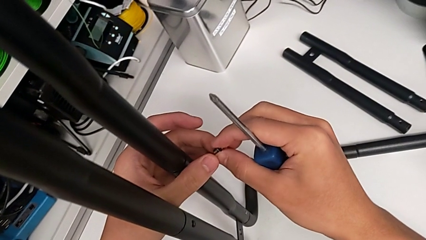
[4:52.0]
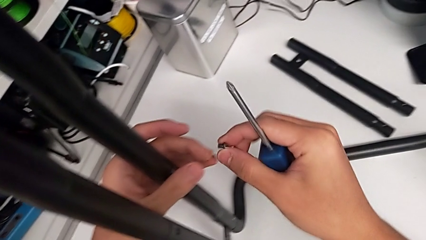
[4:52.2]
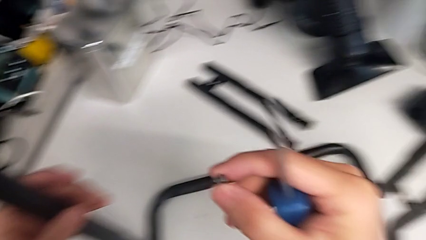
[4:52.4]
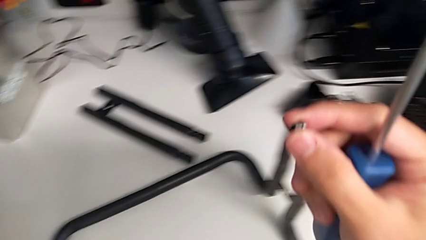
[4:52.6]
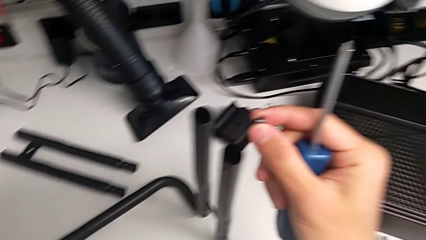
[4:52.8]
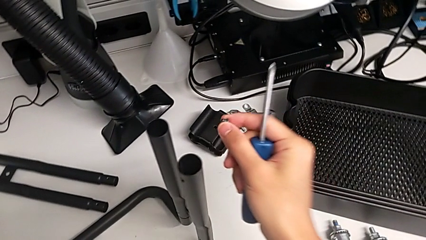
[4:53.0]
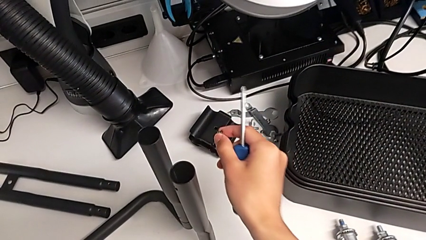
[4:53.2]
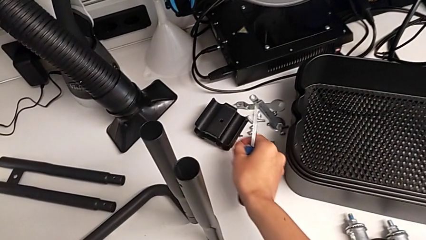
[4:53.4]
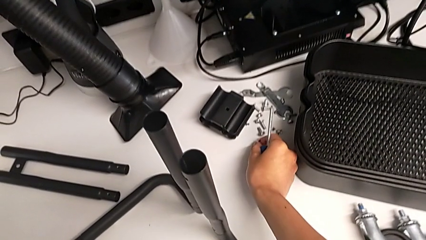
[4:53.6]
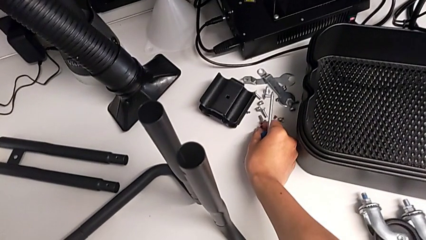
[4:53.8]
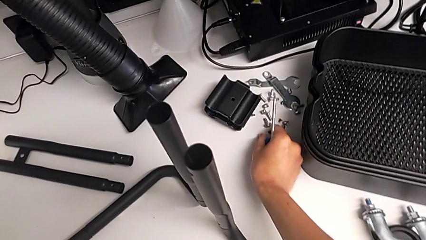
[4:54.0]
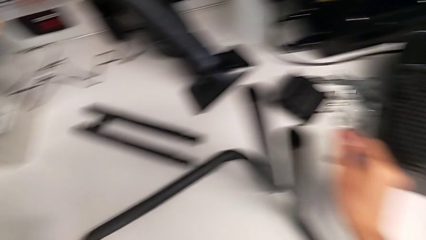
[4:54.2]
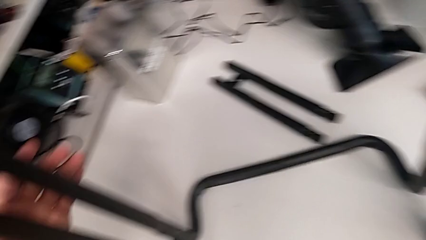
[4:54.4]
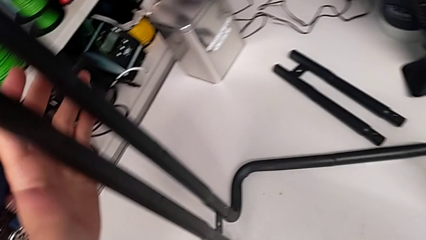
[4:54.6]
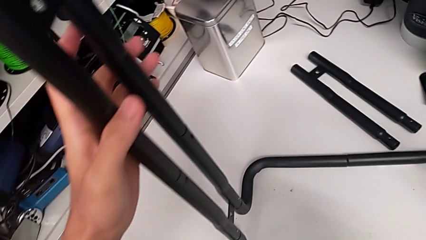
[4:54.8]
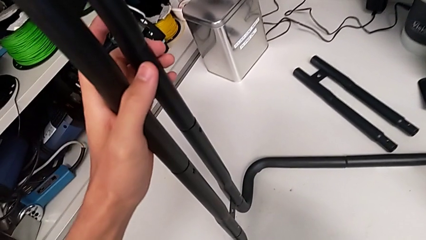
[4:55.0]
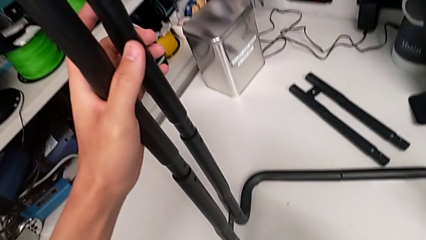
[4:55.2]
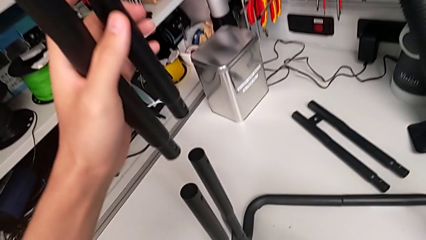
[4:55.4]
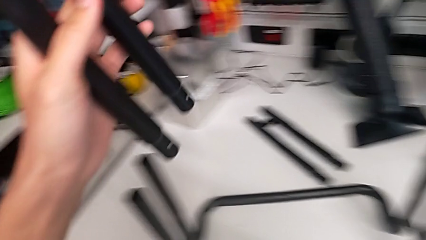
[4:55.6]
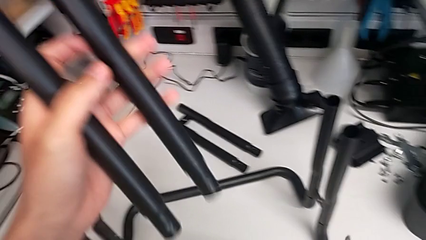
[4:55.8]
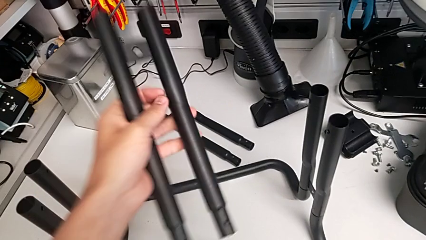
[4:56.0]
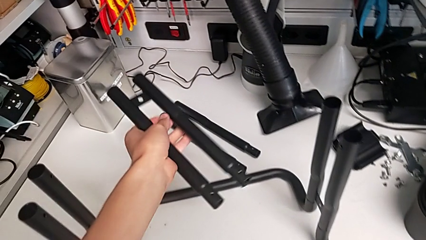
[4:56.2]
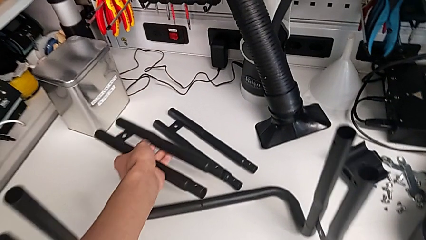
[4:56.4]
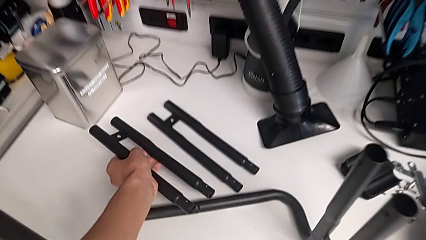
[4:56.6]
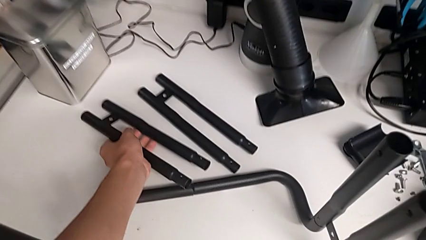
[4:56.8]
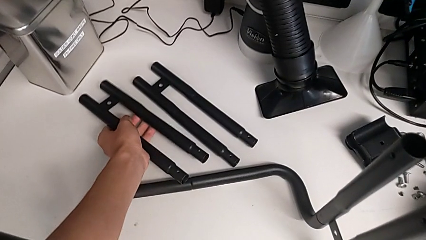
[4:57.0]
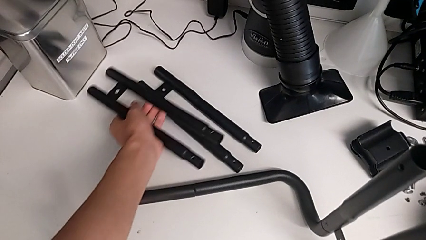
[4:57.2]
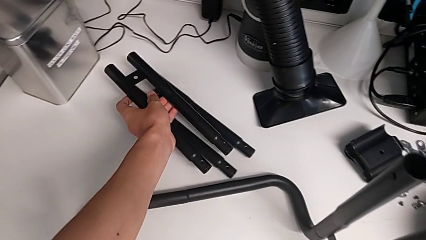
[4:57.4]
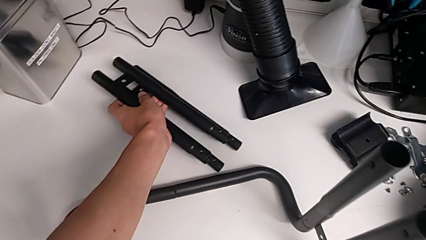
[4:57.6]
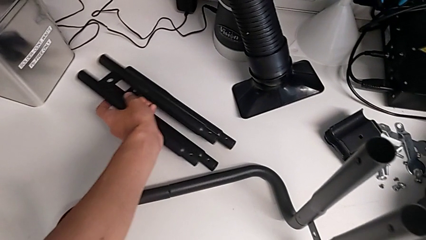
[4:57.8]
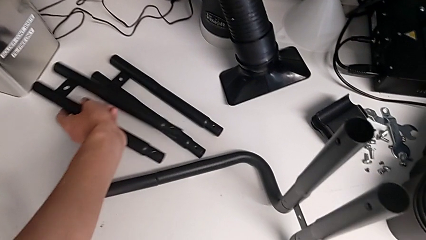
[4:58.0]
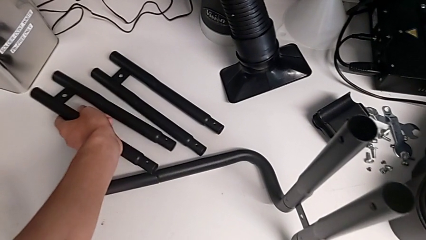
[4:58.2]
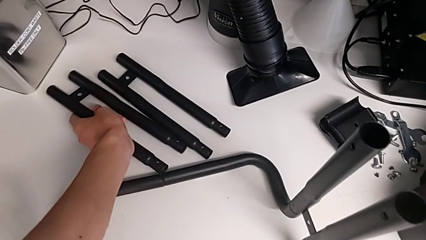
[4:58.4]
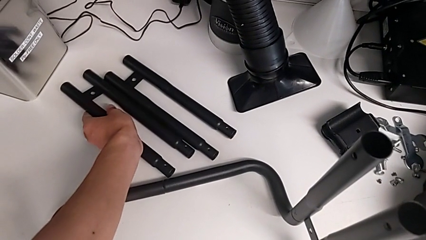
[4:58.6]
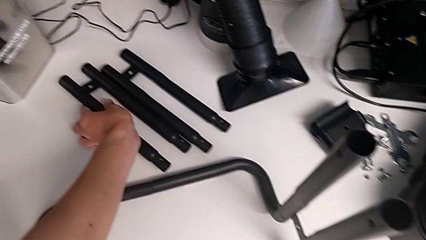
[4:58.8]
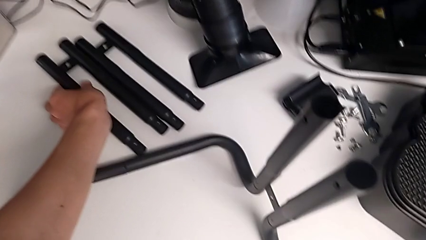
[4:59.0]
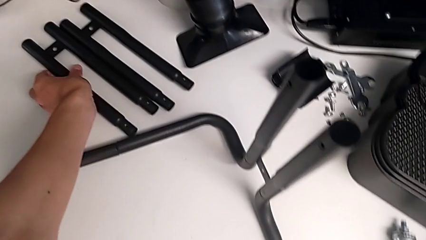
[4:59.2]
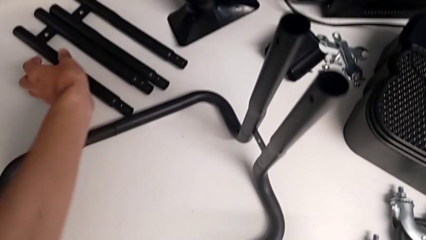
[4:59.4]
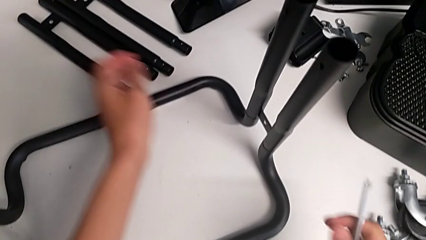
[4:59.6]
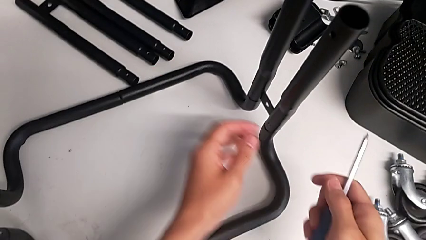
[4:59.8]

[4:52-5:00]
The camera wearer is unscrewing the left screws of the side bar. They place the second screw, grab the second leg, disassemble it and drop it.

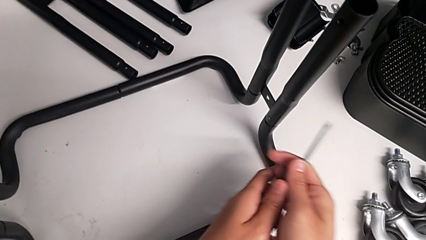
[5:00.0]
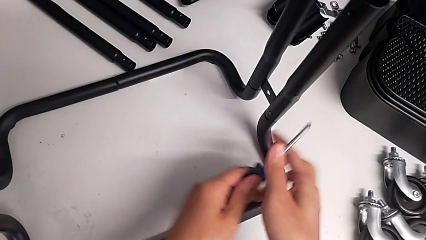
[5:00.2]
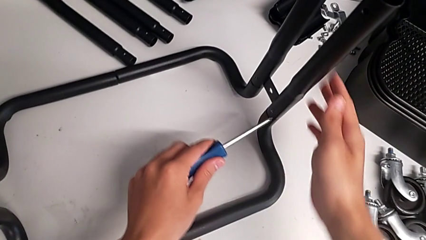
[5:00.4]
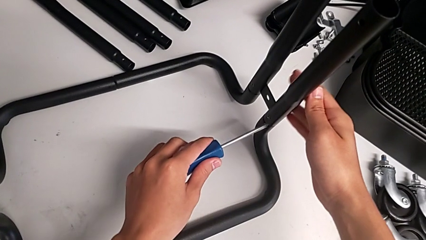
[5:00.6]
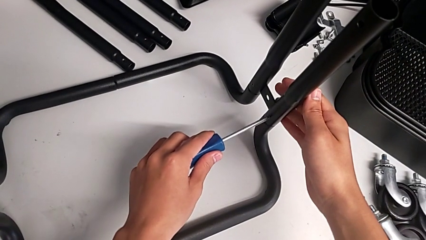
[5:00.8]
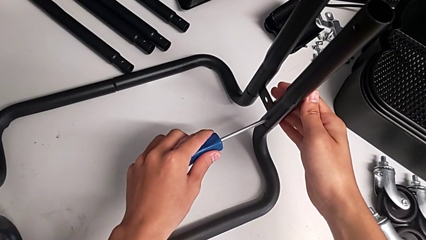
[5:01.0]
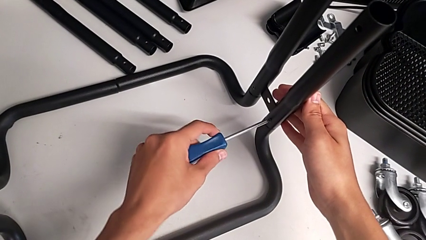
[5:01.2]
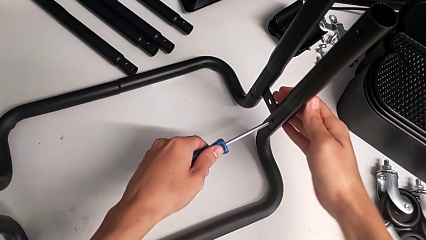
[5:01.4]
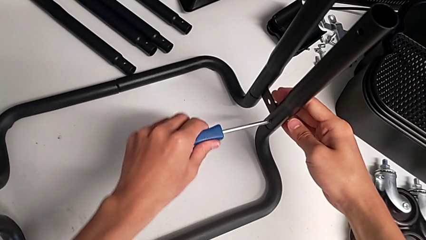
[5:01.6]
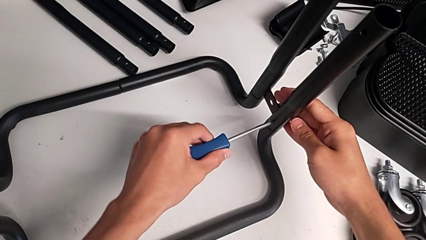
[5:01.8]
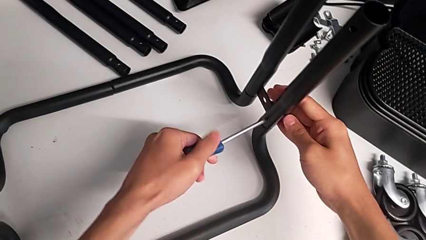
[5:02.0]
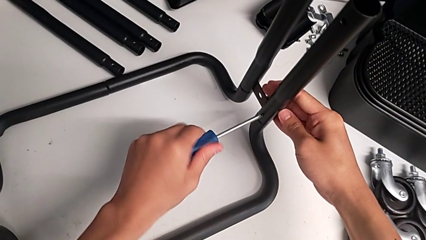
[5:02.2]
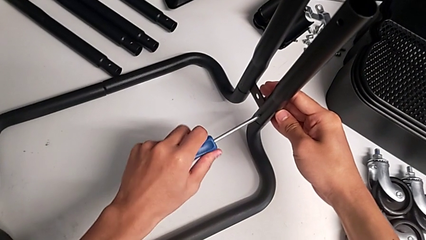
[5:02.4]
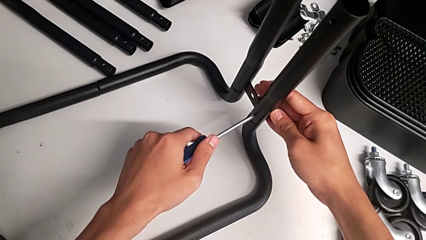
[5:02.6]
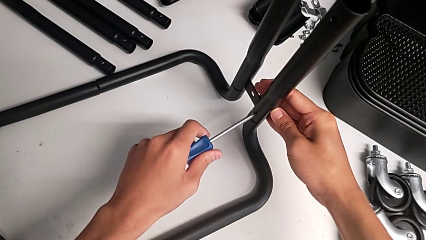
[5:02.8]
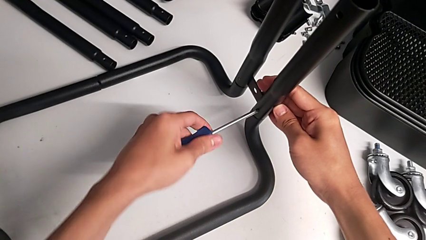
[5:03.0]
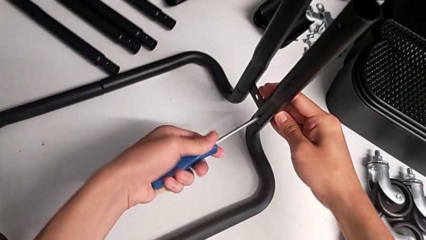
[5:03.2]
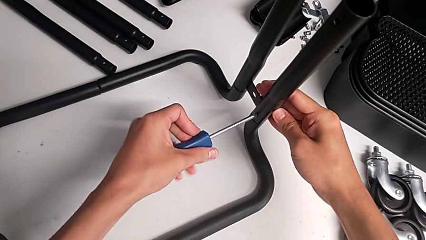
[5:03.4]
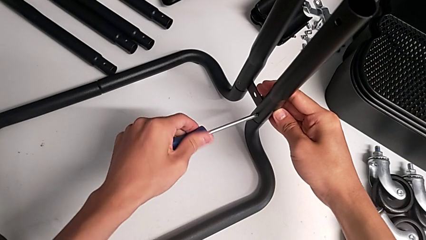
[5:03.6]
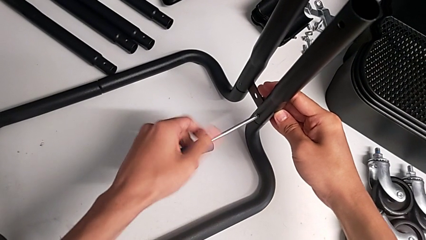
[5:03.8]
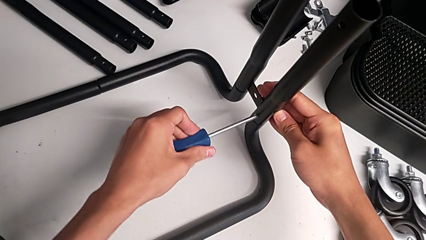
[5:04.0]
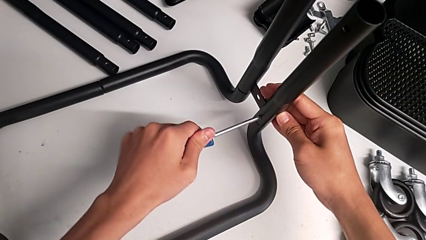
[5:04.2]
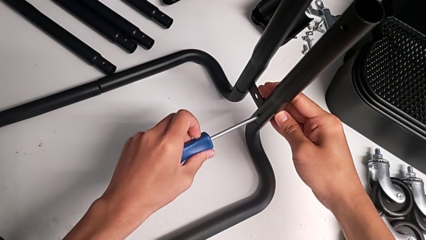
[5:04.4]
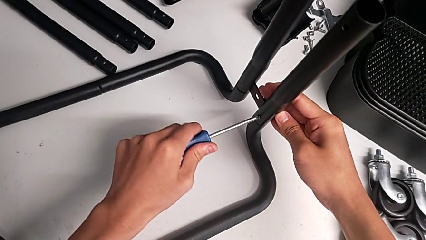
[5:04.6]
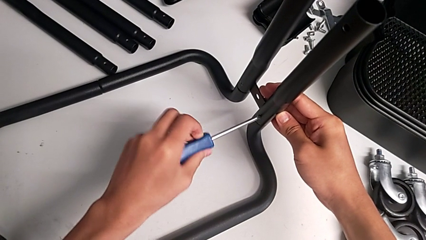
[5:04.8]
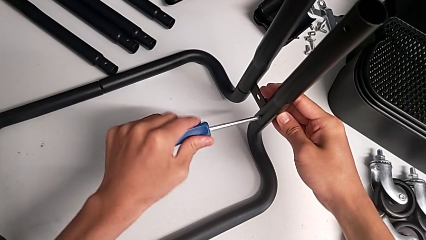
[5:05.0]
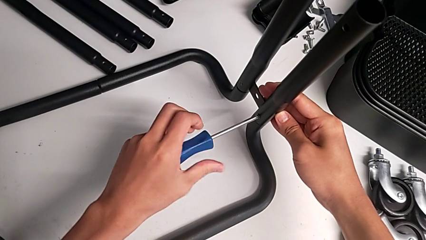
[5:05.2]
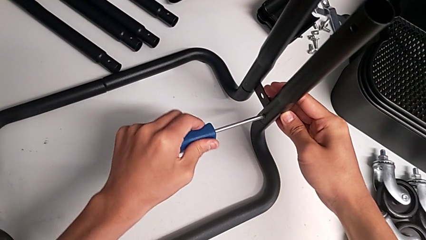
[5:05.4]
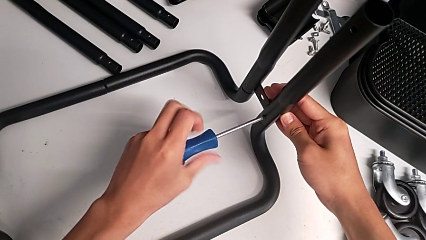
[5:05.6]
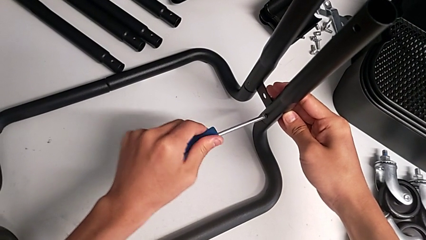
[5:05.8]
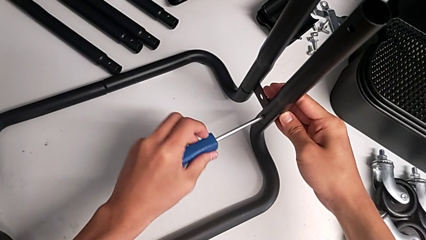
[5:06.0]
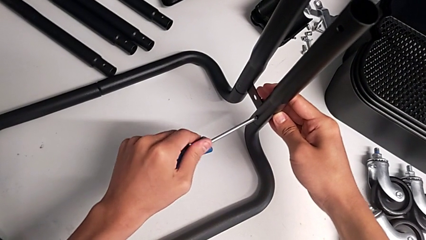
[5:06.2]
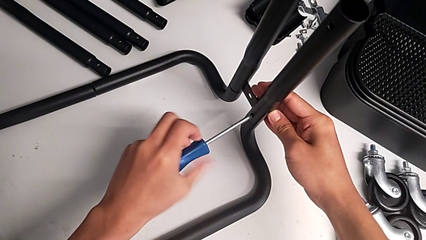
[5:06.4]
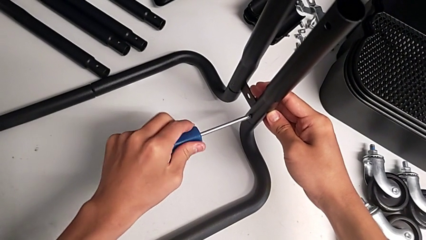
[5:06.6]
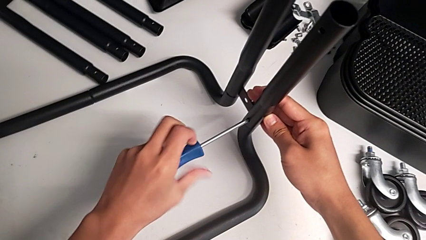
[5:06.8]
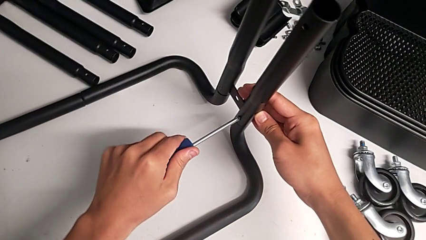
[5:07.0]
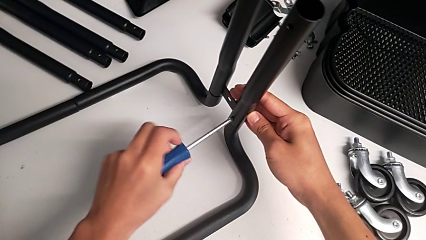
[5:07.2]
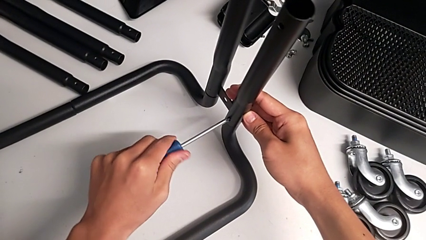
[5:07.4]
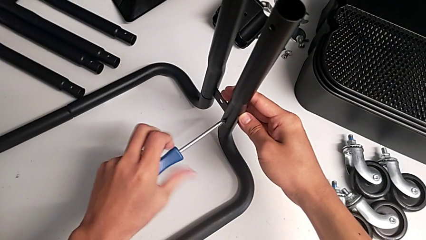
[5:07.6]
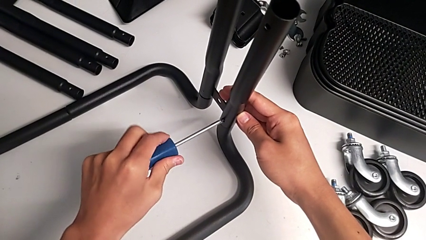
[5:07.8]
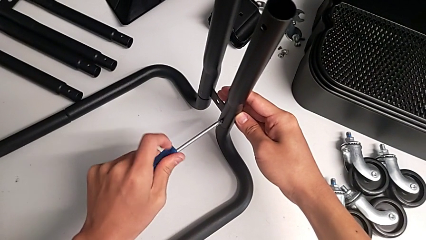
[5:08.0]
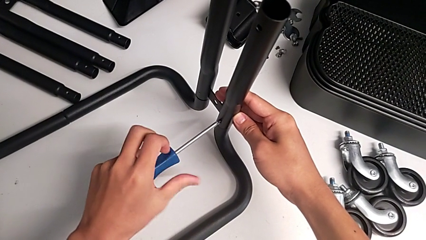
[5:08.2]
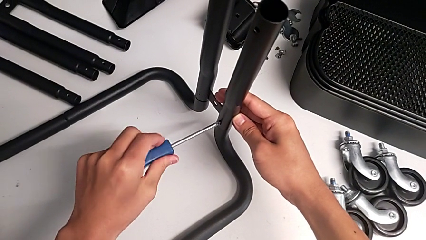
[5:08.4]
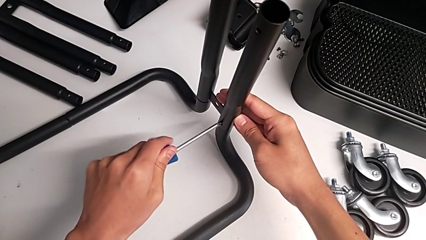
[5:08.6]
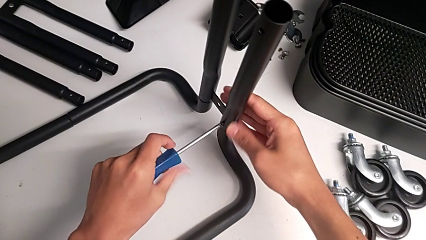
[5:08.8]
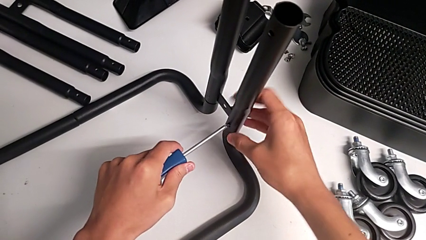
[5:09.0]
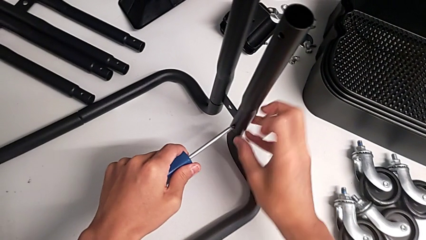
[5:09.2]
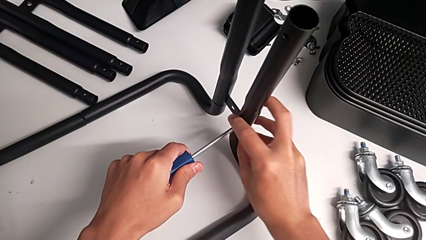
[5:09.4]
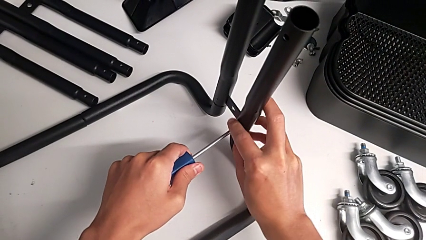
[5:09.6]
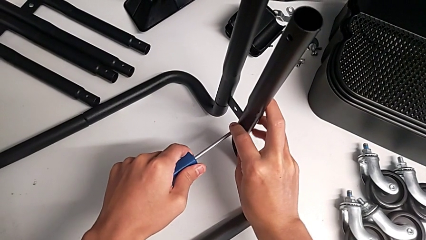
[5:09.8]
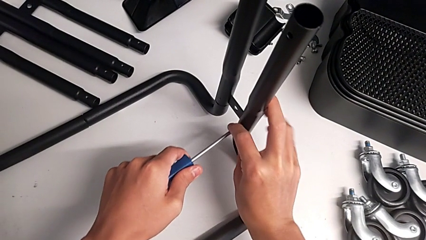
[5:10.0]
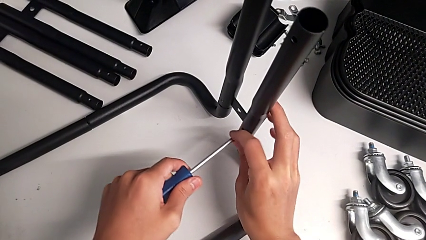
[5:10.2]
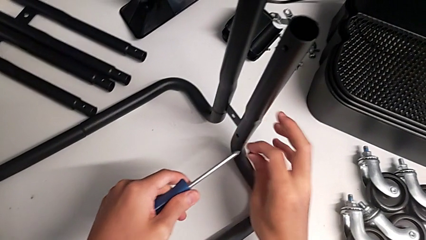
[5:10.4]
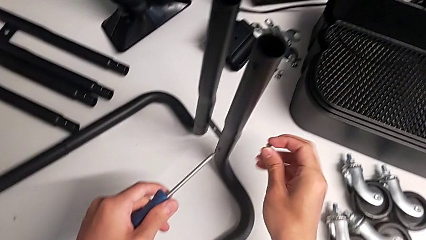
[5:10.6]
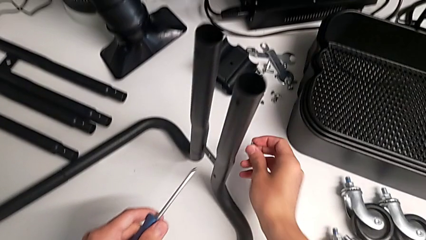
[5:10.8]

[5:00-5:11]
The camera wearer is disassembling the third side bar. They align the blue screwdriver, unscrew the first screw and withdraw it.
